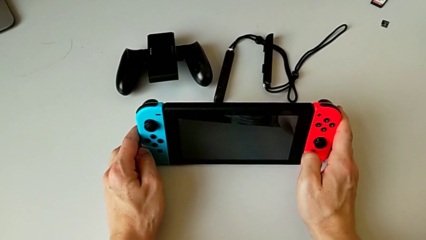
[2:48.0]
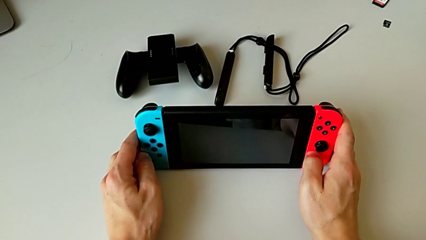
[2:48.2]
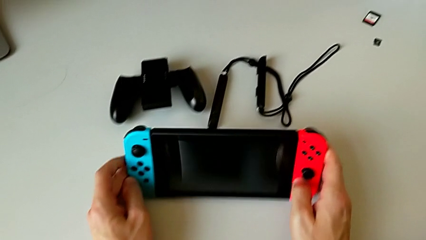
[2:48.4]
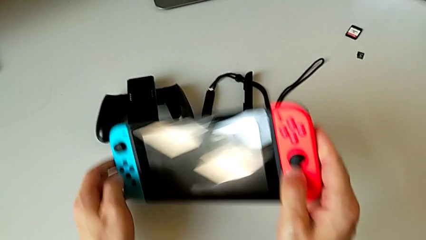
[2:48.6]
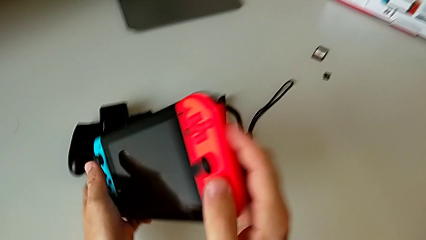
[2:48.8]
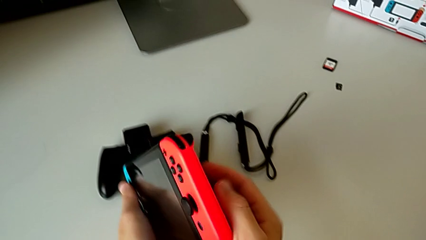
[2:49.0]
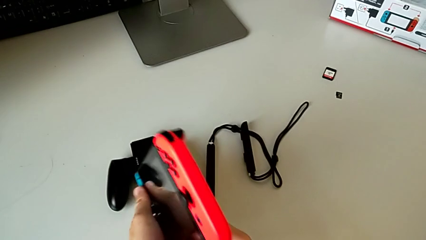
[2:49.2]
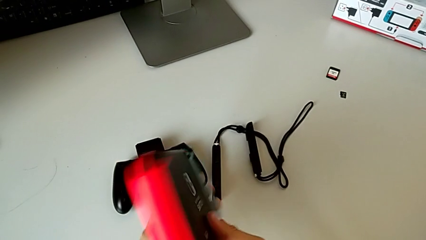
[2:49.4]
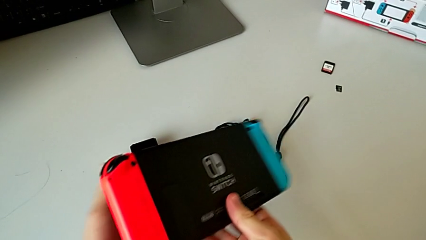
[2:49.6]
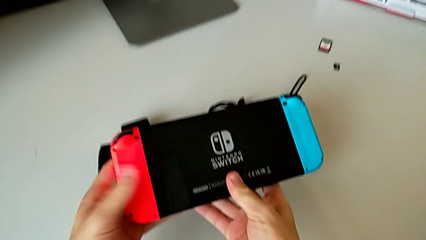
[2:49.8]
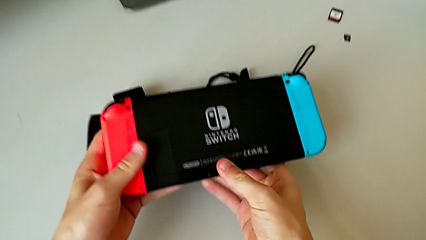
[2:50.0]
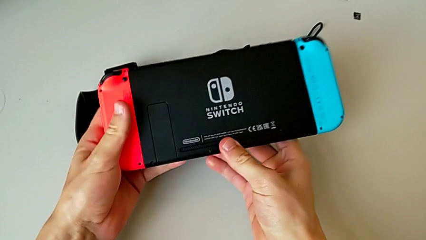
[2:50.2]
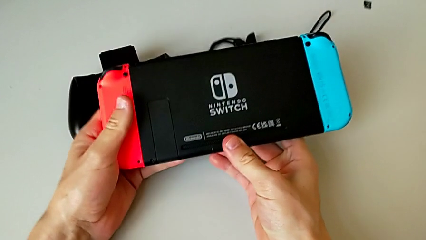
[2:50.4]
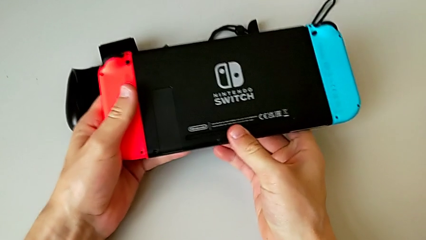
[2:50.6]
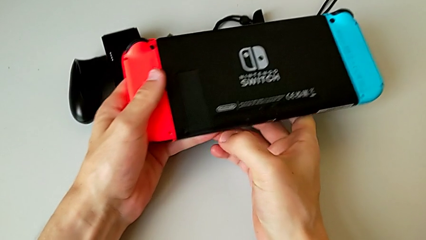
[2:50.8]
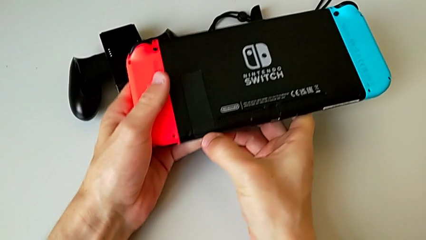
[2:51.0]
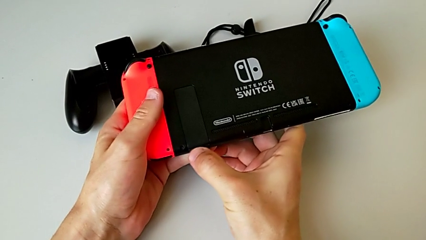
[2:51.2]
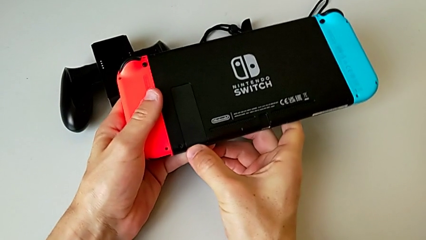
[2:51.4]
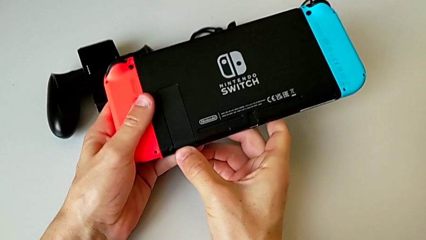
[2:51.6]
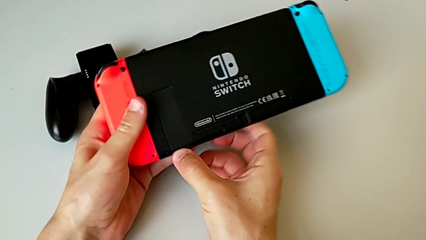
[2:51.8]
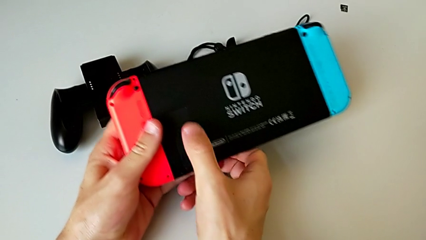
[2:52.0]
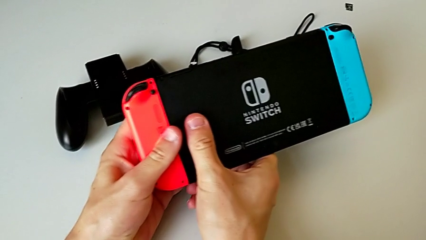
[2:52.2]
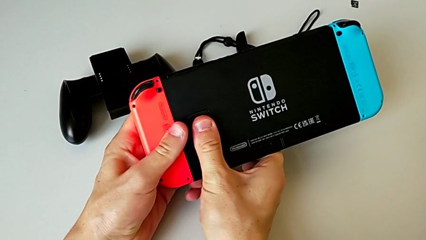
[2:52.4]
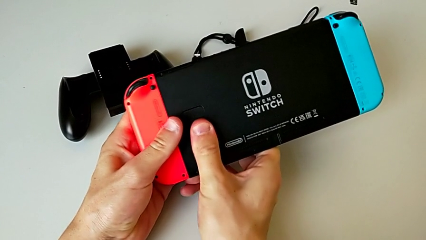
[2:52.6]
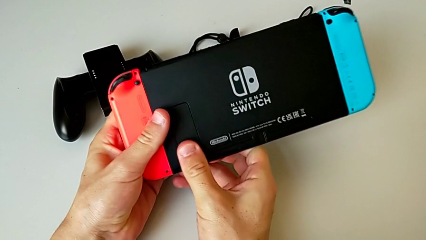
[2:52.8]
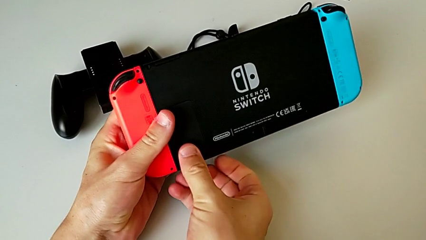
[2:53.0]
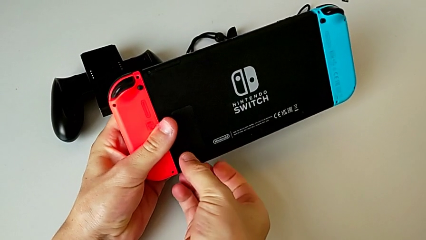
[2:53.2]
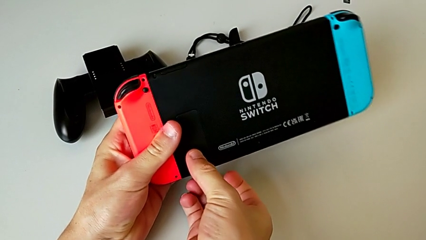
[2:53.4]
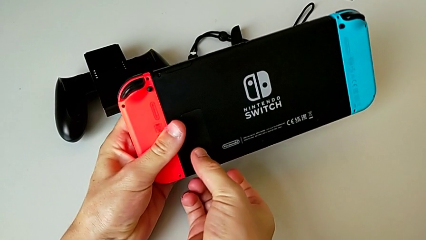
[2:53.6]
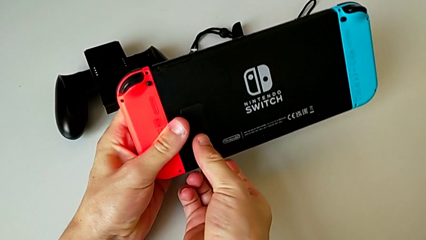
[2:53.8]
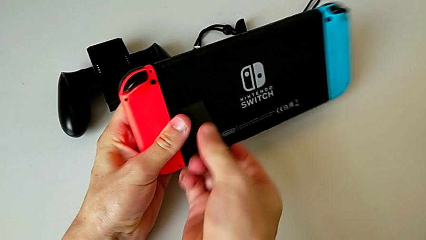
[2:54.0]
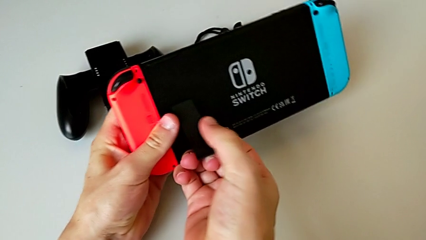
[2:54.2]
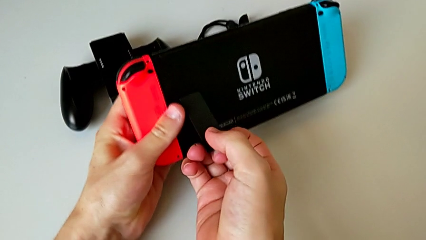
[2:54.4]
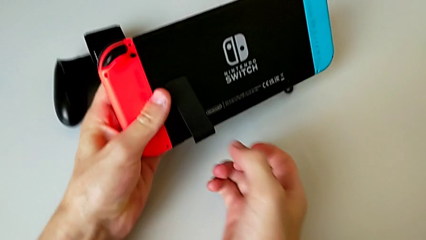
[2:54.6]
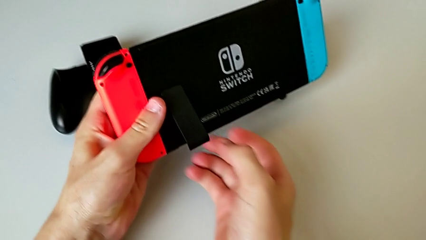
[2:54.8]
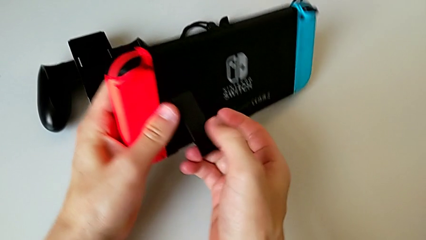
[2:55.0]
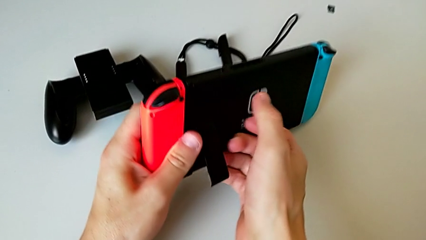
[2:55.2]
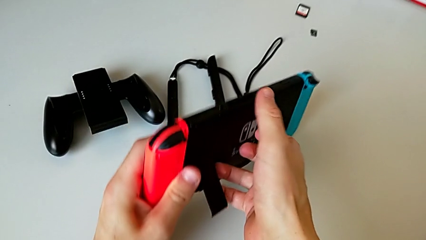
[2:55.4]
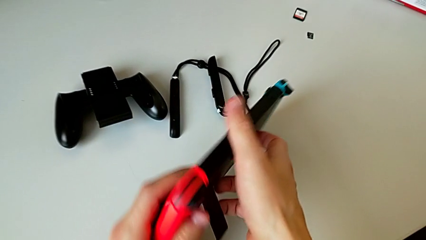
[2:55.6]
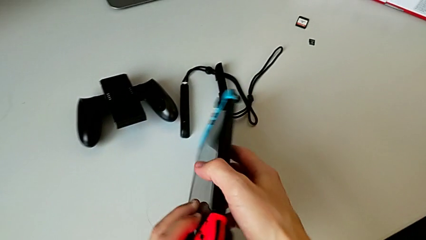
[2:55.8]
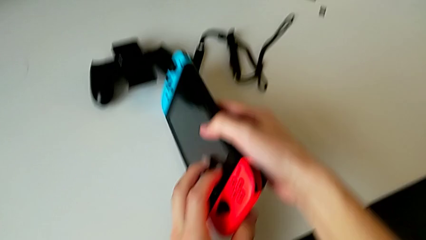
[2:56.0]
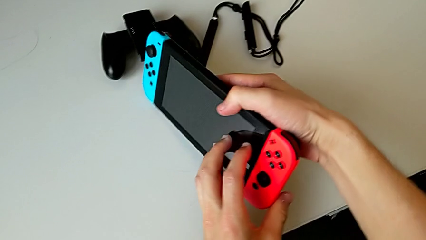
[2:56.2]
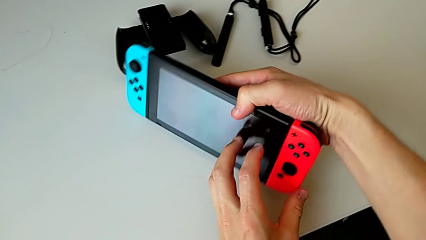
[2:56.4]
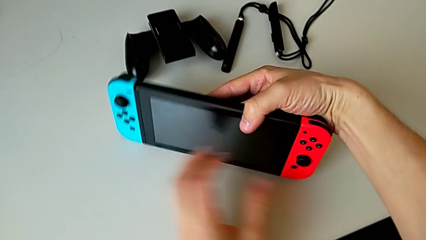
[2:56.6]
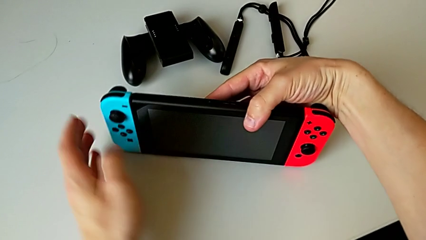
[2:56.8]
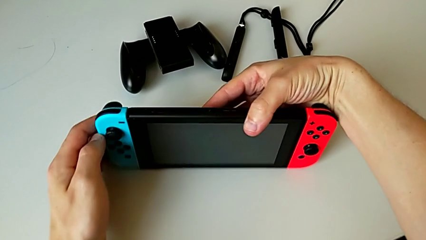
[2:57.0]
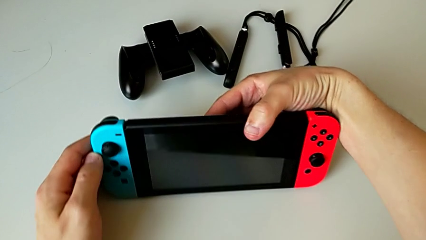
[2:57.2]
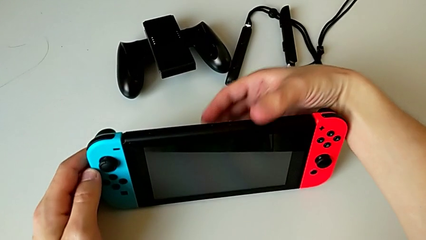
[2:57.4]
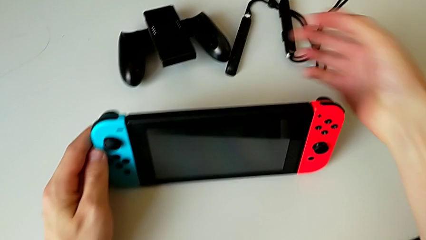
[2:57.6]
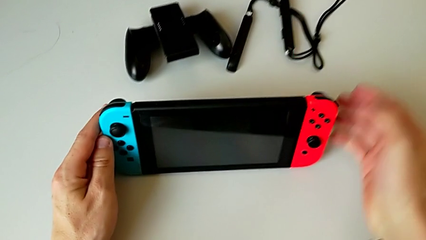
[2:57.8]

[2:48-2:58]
The camera wearer is putting the Nintendo Switch into kickstand mode. They open the rectangular kickstand and stand the rectangular Nintendo Switch.

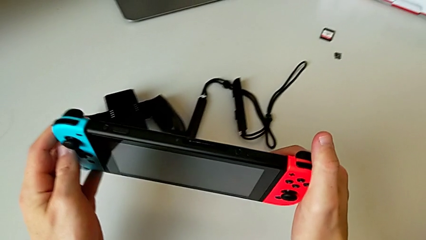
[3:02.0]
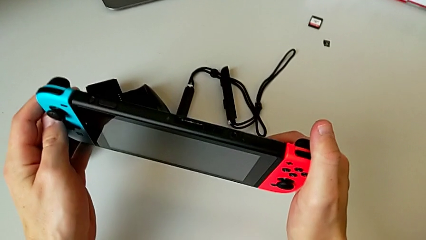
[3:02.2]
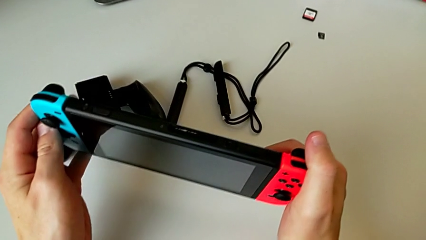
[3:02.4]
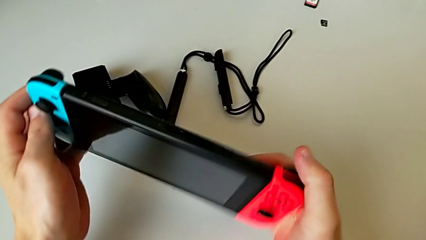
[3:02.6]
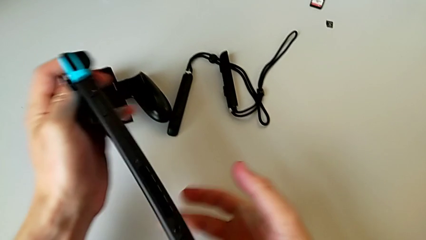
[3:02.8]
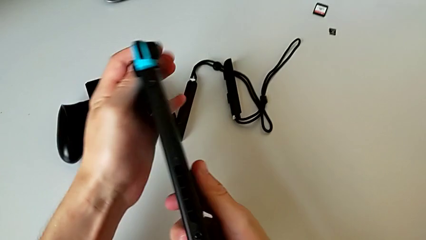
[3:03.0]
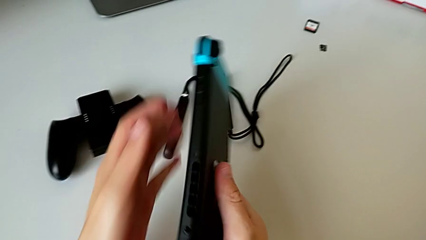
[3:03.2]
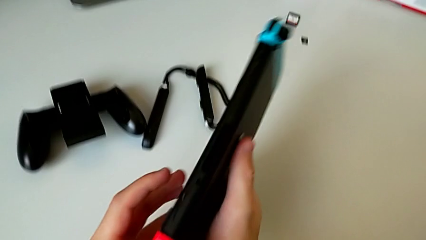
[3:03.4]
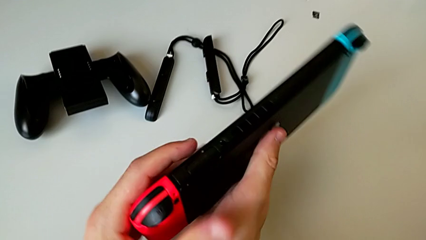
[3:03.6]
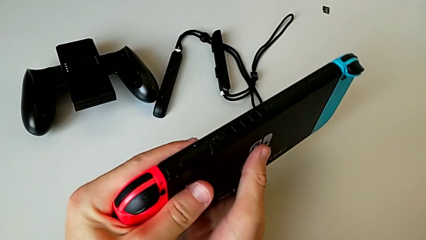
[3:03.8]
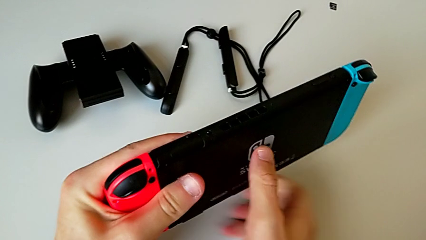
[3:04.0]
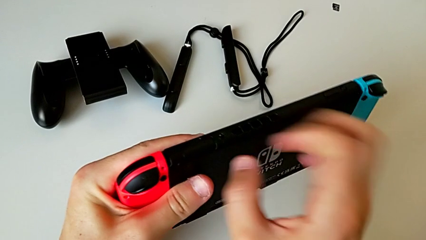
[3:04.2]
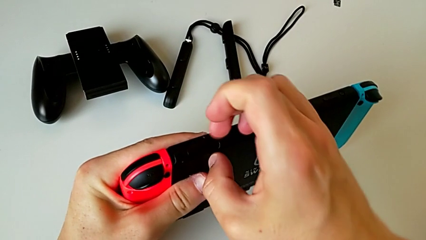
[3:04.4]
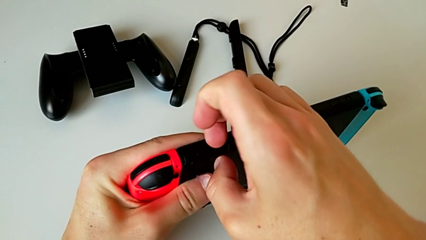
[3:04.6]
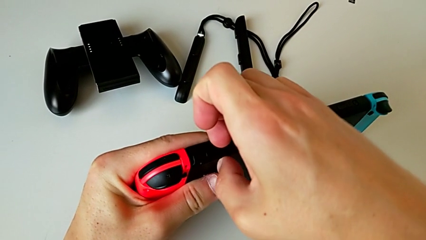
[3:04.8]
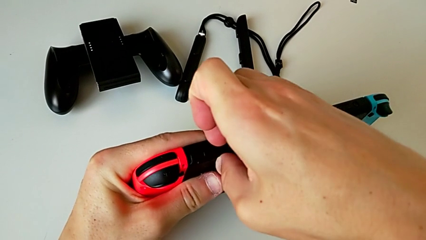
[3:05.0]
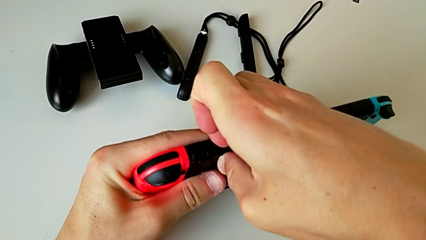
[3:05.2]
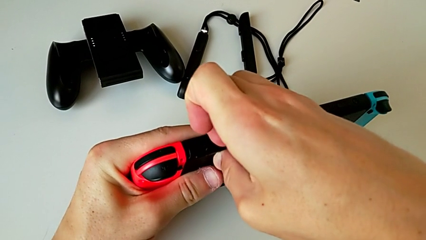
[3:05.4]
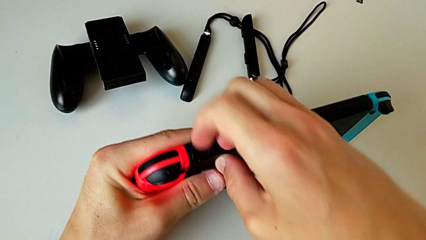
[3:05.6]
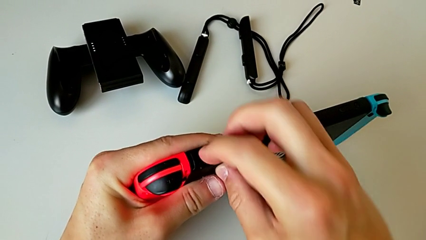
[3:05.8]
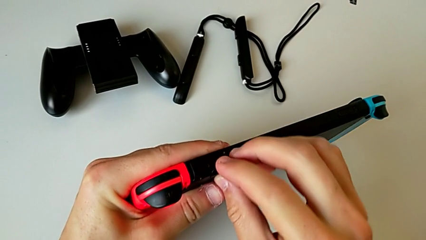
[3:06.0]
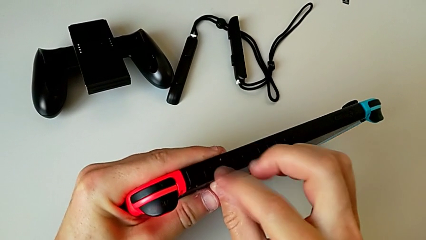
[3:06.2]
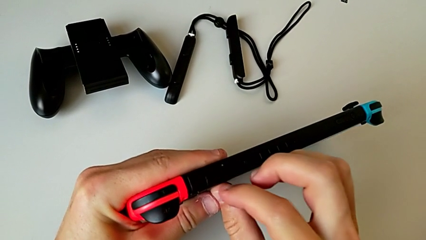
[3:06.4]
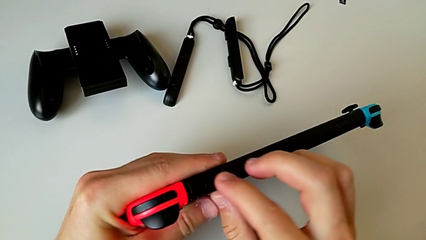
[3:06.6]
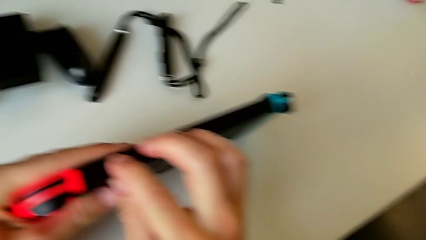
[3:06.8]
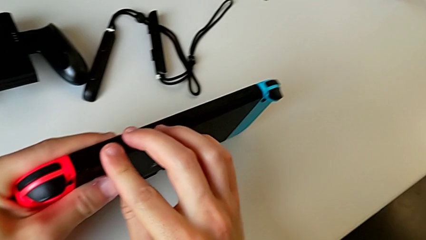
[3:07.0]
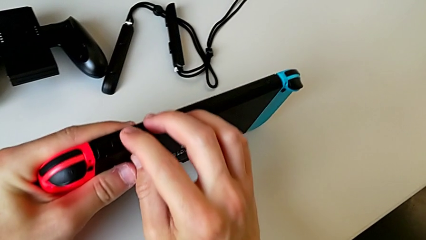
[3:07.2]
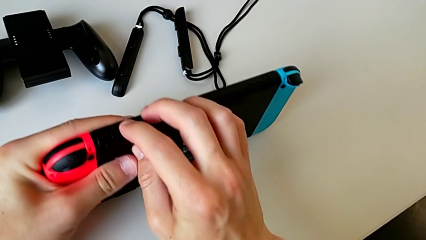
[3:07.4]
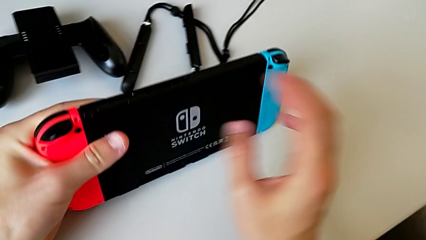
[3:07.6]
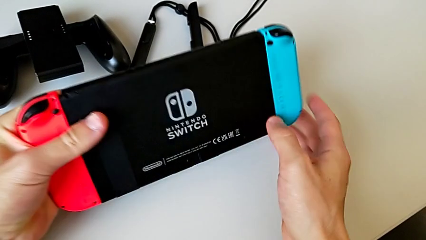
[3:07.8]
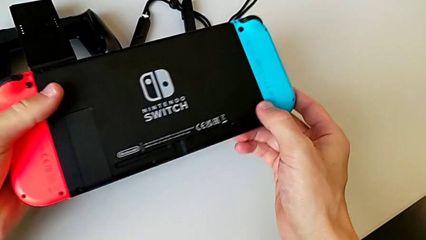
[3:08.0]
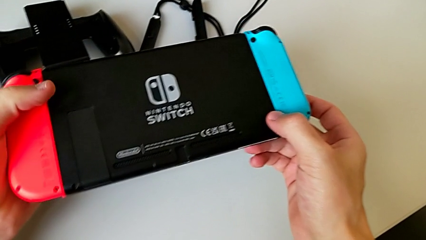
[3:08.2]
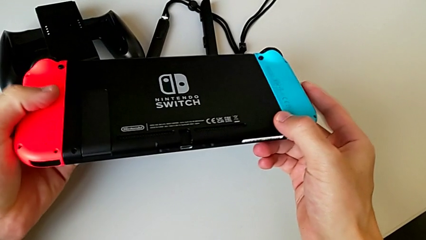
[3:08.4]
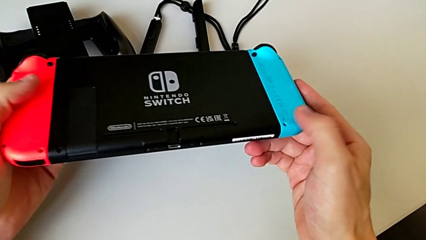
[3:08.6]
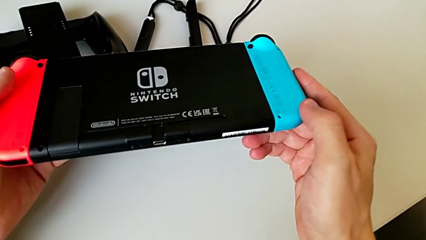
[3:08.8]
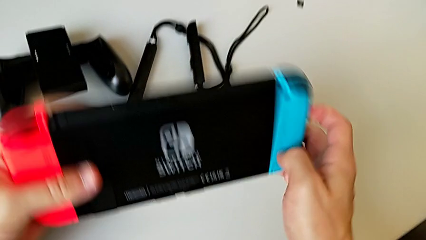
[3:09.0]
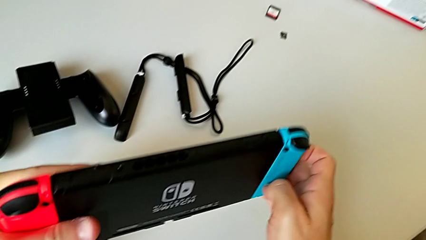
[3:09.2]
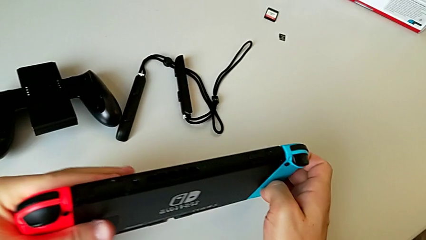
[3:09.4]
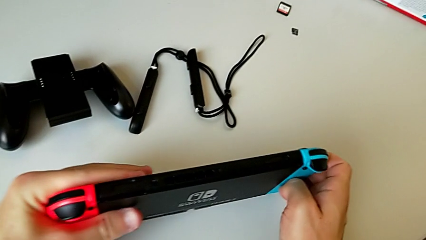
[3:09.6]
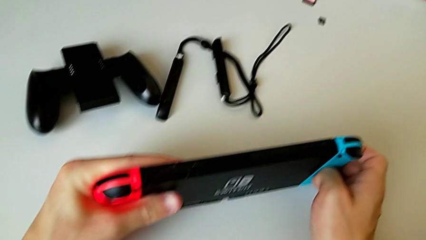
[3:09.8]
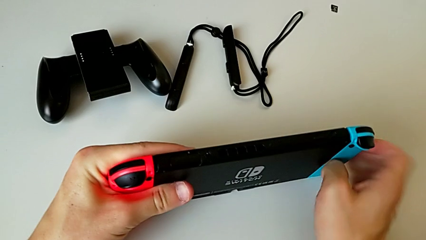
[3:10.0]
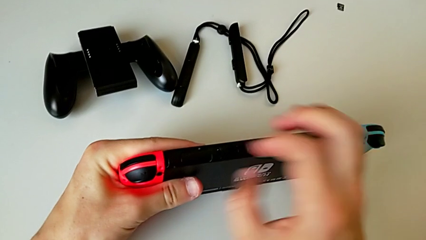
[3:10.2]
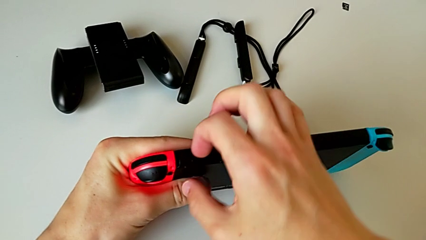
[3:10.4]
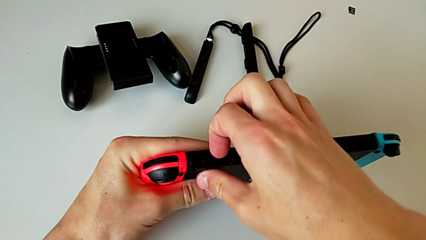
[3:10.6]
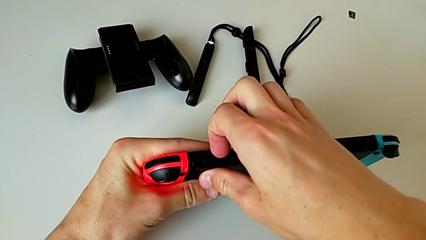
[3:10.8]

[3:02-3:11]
The camera wearer is changing their game card for a new one. They begin to withdraw the old game card.
